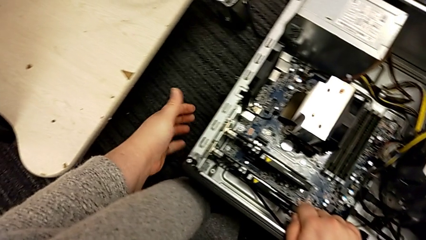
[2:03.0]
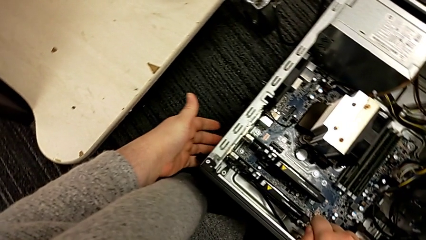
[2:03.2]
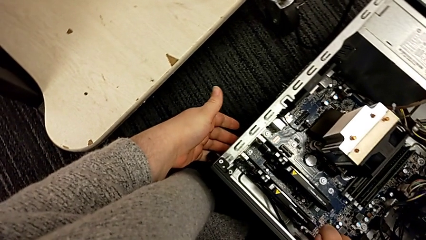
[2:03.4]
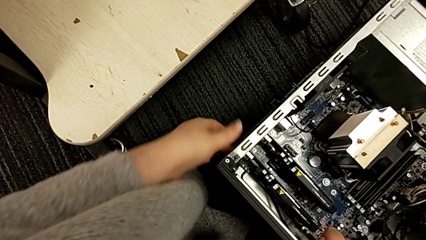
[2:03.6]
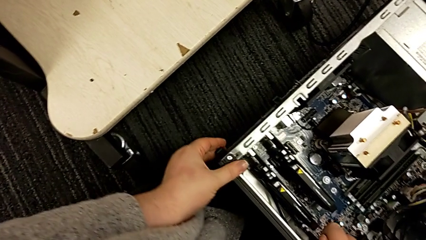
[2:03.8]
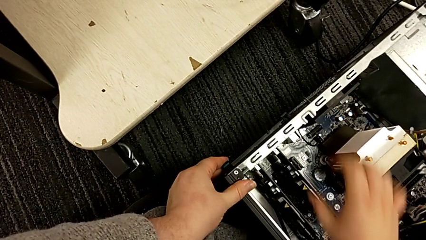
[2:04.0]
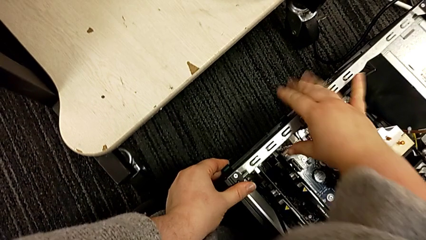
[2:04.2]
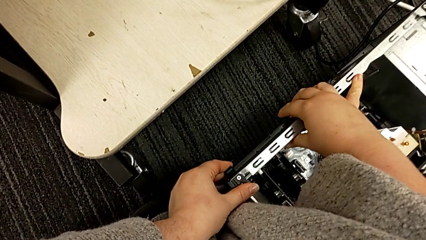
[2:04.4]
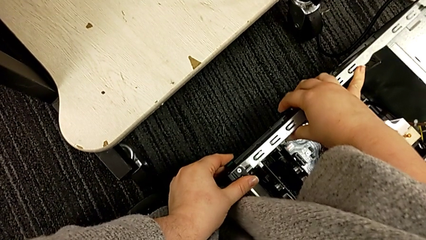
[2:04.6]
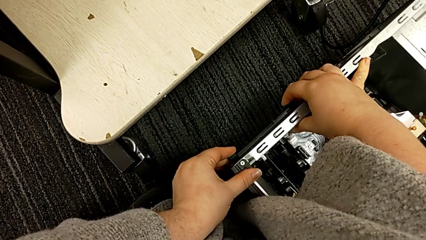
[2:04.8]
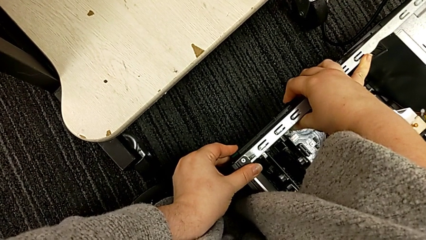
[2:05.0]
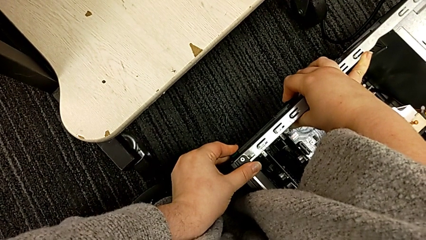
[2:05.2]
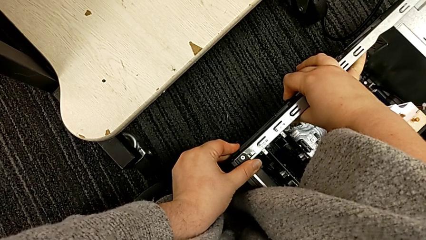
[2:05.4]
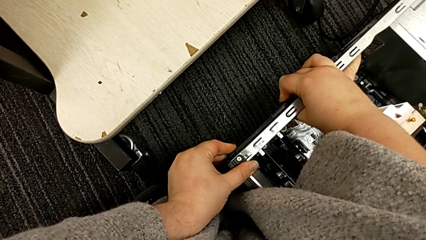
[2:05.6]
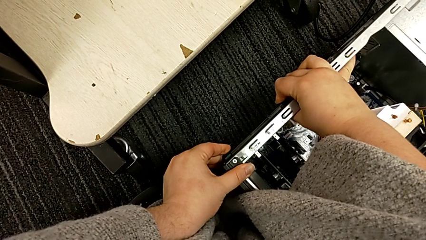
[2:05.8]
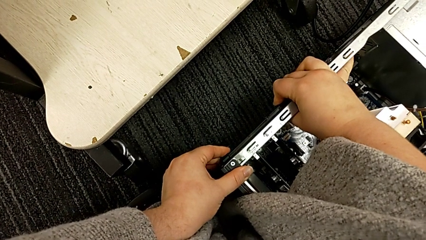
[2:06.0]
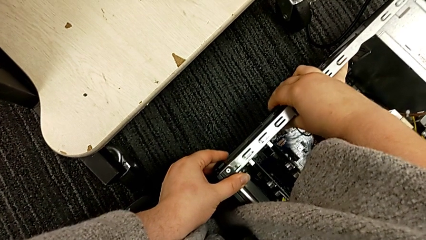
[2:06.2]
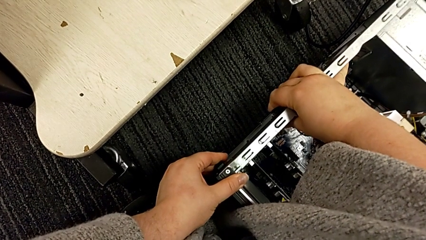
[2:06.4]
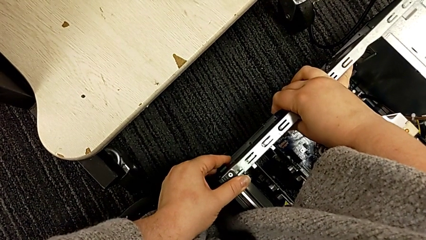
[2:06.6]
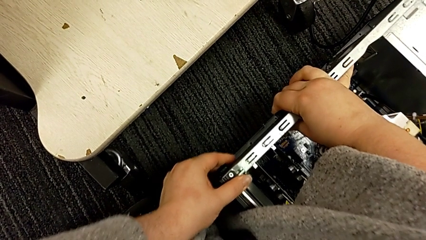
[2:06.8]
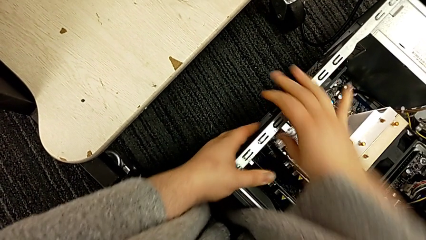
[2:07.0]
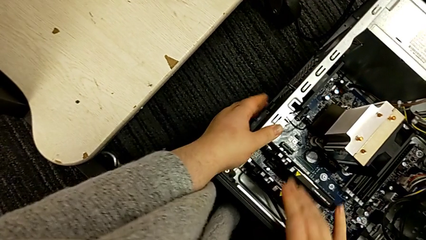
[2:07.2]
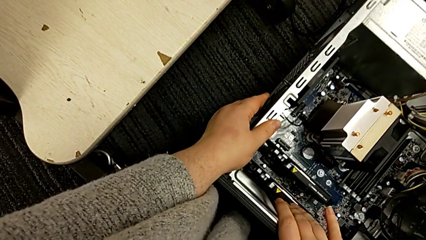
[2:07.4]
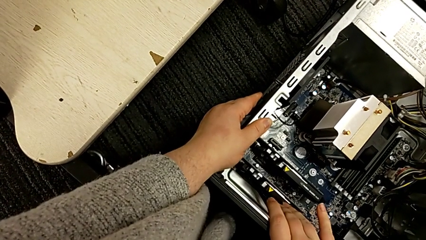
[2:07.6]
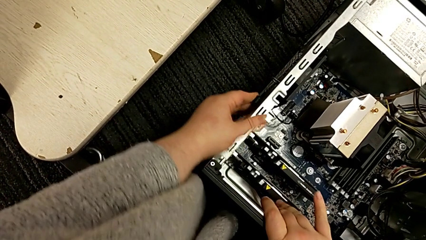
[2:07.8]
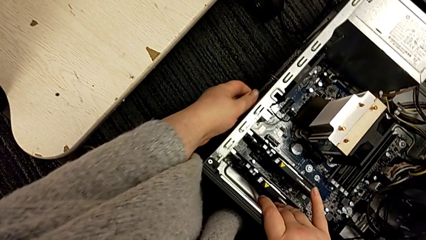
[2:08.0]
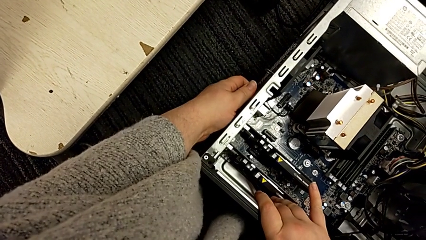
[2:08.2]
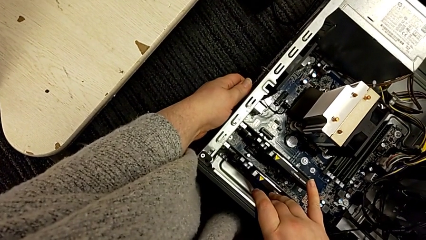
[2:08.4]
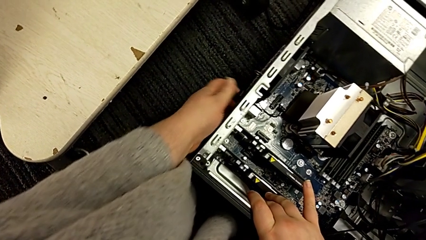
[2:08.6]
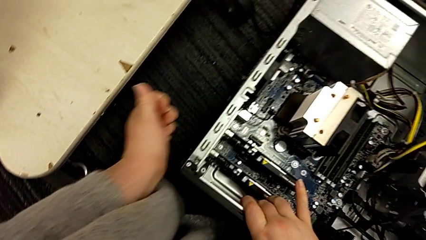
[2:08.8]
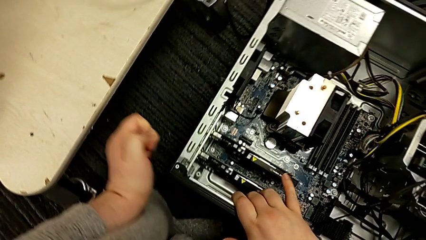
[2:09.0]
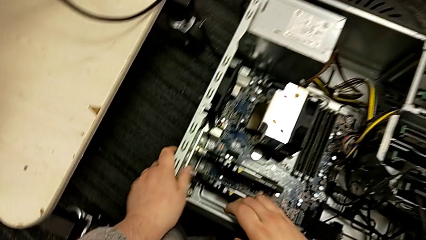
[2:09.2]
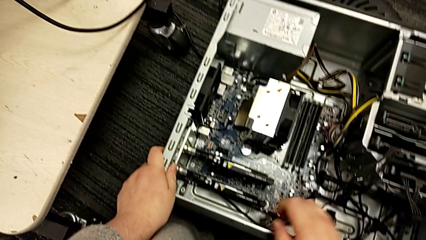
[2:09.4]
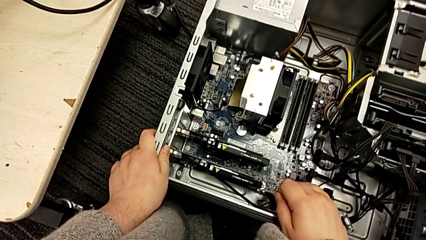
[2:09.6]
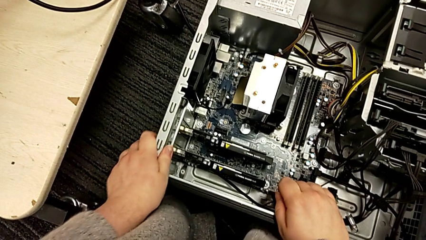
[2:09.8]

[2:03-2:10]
The camera wearer locks their computer tabs. They grab the computer tab, press it and grab it.

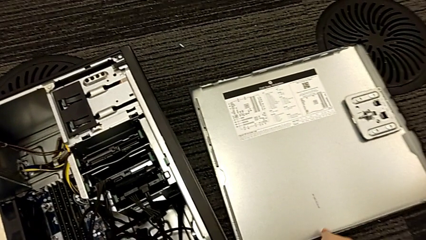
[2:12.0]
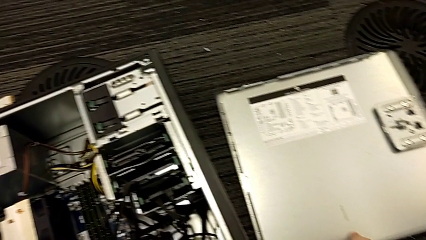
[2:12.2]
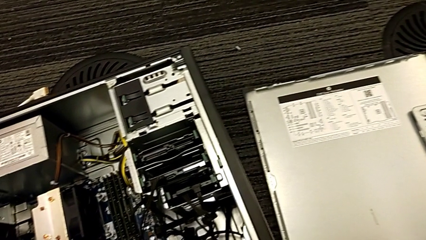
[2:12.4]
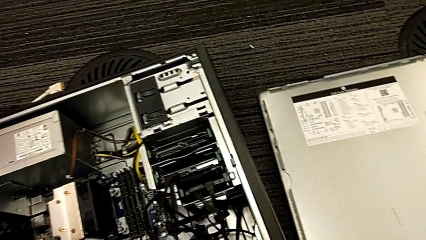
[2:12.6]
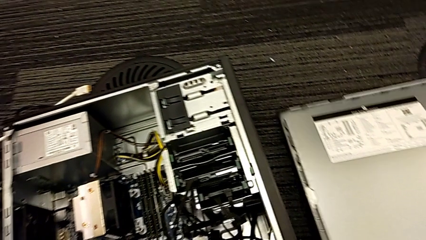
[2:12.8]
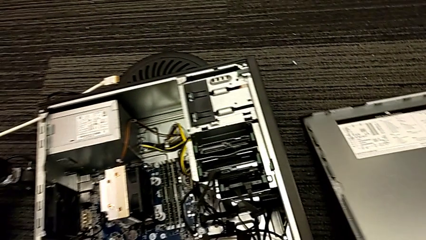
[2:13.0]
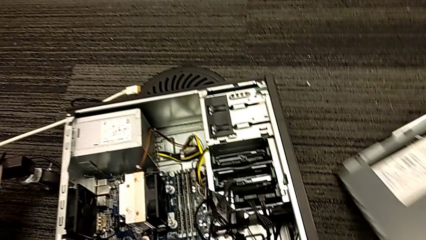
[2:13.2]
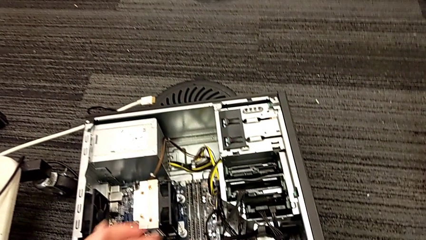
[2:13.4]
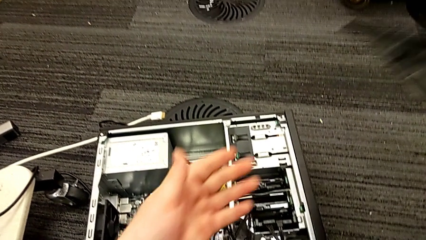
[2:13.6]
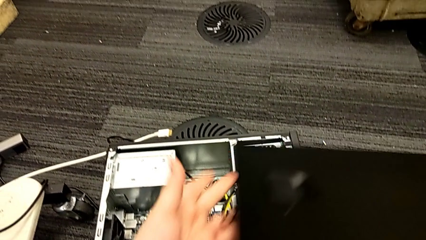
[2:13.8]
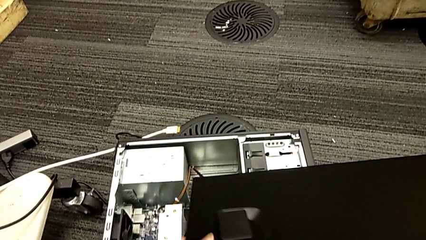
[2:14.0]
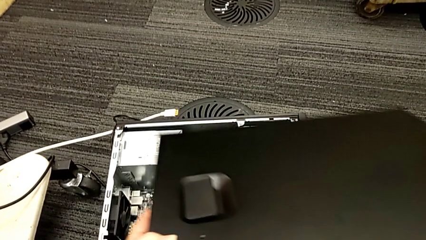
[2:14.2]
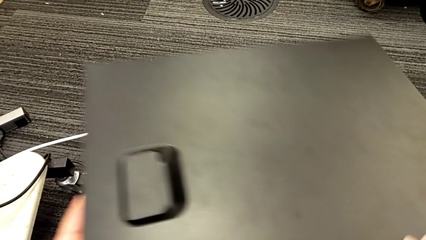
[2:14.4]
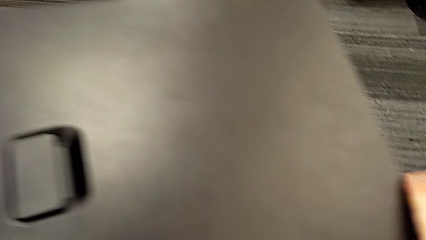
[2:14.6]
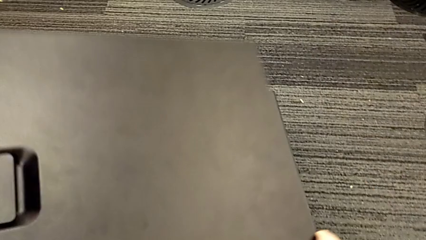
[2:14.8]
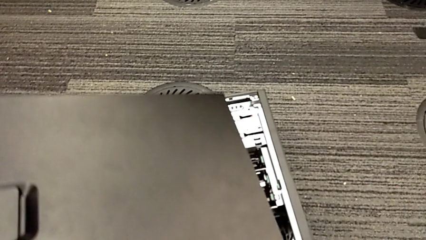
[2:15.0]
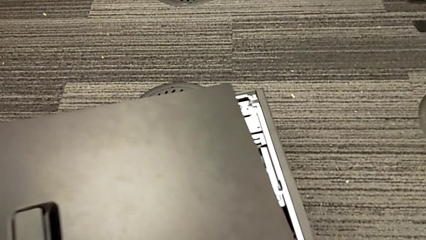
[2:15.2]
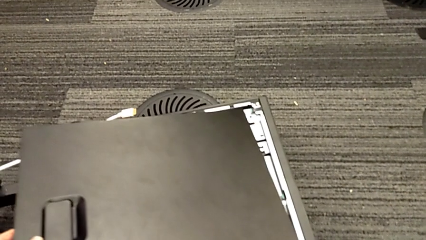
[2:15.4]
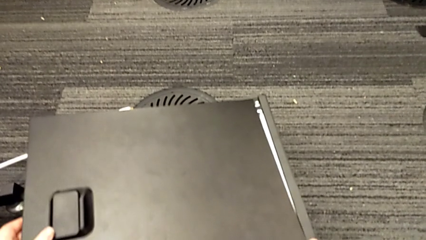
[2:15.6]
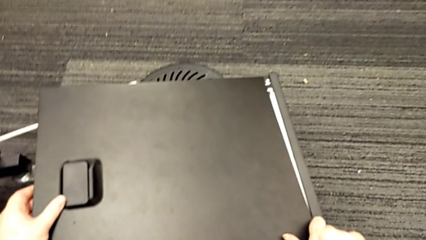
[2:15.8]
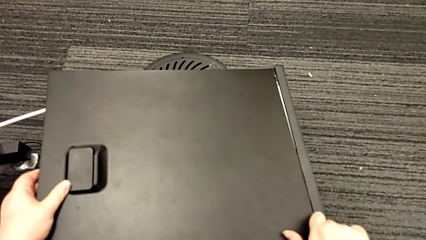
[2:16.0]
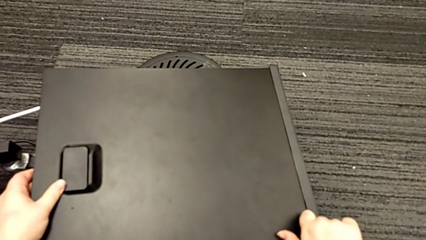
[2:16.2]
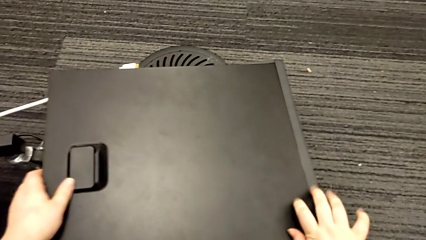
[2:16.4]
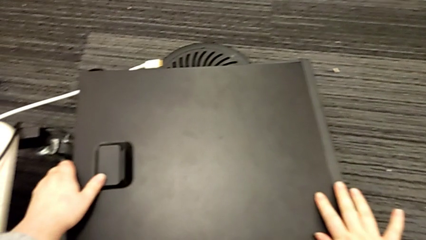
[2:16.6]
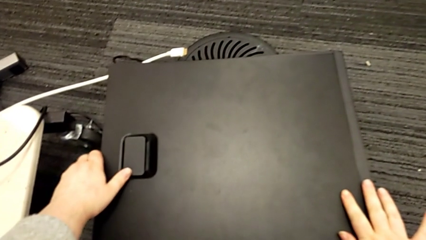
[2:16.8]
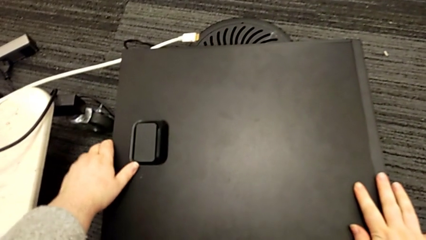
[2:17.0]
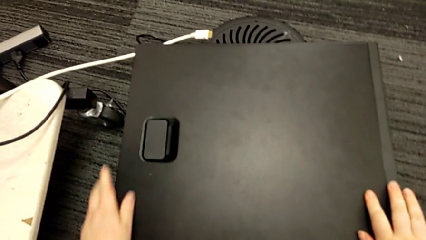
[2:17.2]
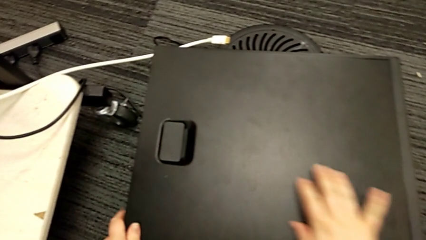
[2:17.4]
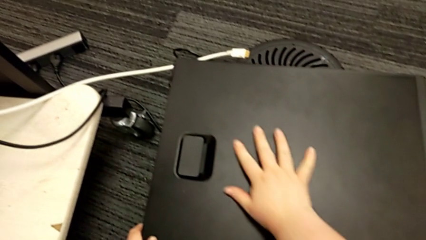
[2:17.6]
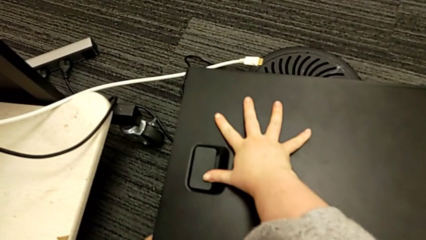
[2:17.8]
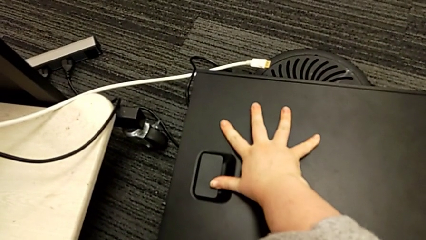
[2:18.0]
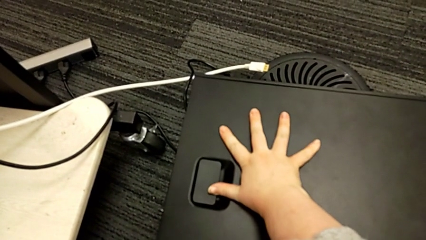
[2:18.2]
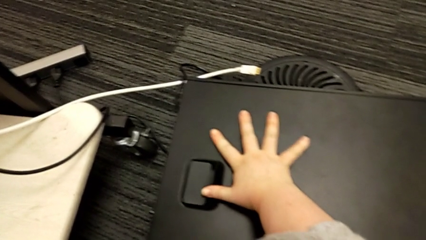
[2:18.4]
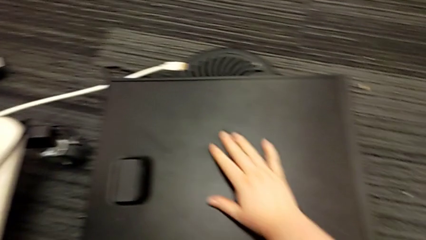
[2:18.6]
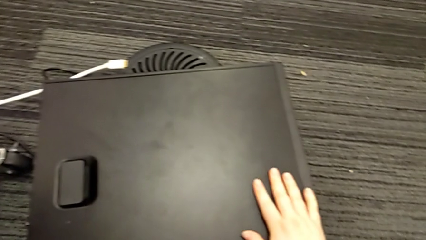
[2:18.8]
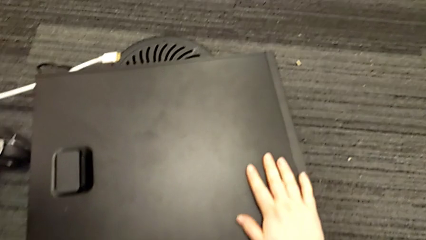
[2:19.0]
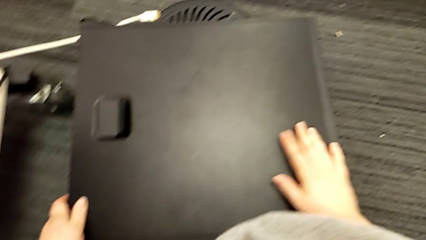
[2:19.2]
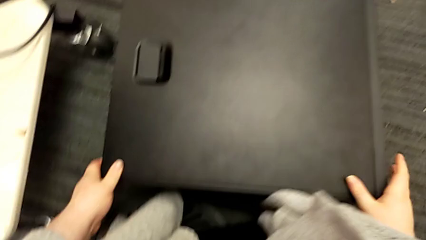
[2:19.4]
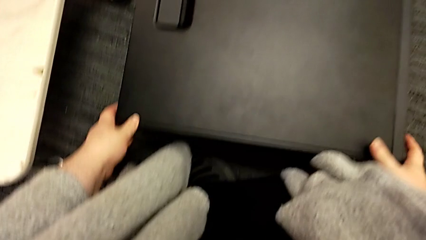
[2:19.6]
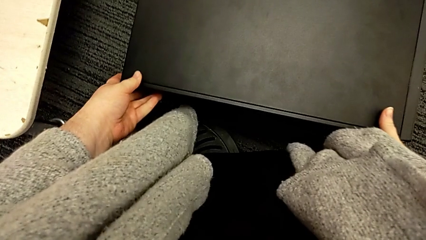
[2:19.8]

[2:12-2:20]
The camera wearer closes the cover. They grab the cover, lift it, place it and press it.

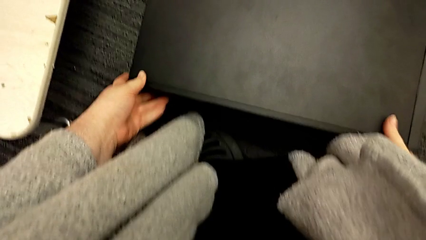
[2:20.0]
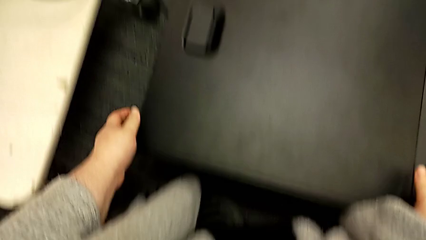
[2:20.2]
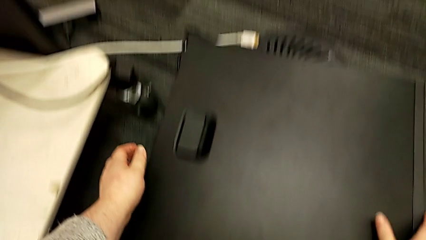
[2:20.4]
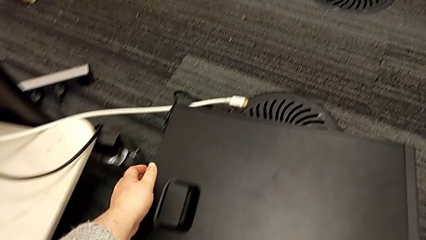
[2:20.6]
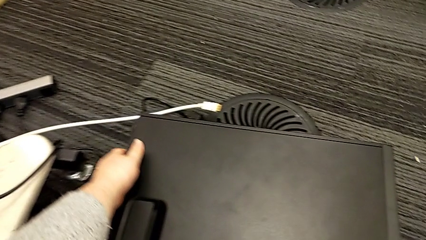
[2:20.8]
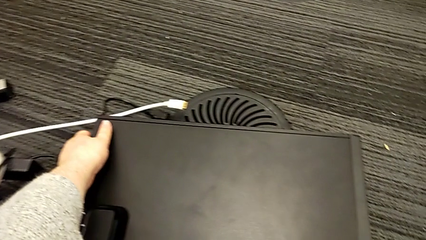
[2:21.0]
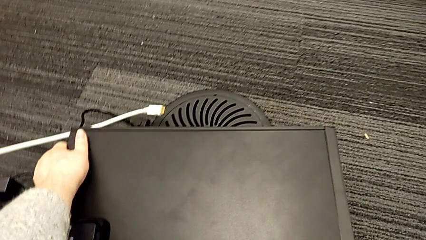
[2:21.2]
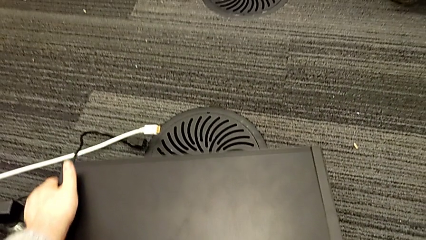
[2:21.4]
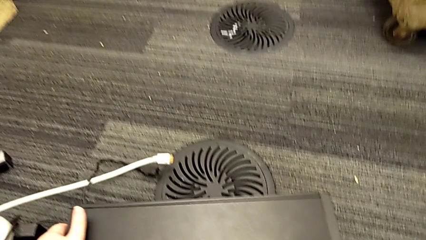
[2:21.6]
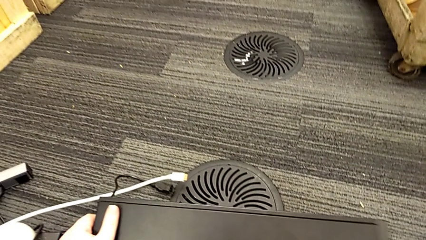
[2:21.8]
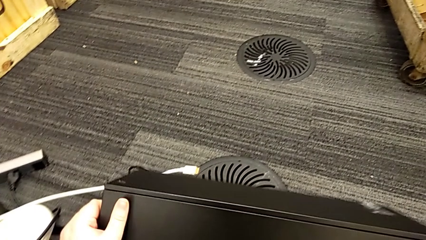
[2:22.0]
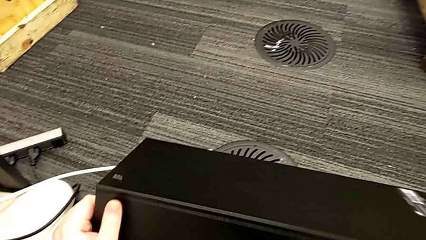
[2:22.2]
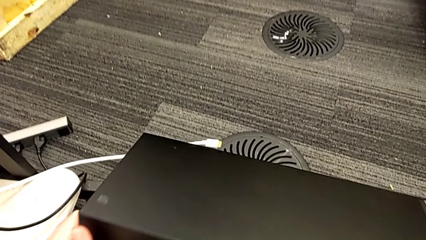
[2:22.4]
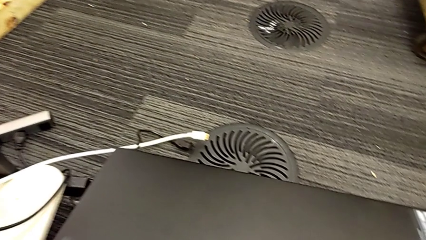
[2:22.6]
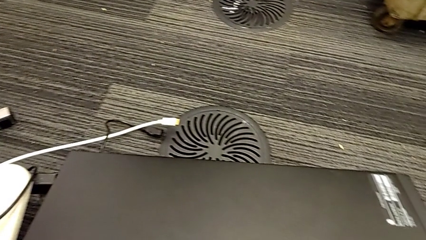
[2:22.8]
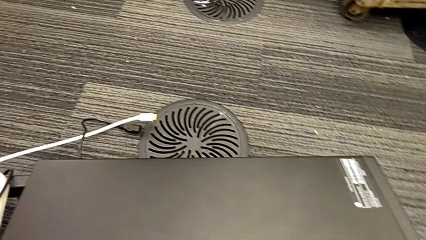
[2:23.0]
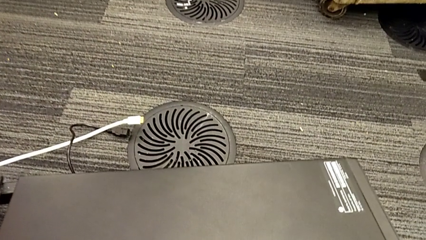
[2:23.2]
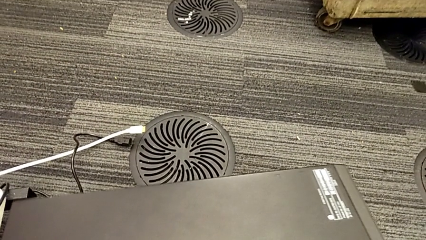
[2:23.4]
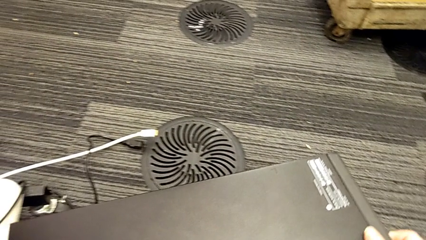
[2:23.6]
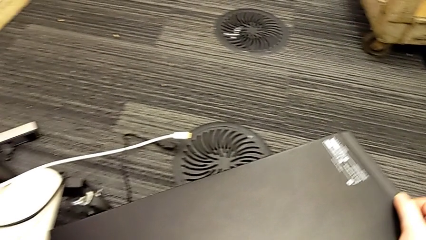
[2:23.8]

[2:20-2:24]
The camera wearer is putting the computer tower on the furniture. They grab the computer tower and stand it.
